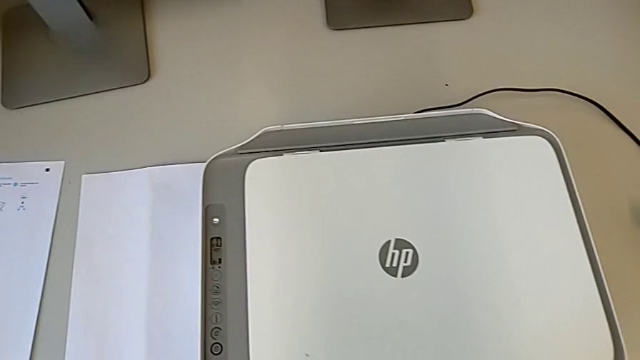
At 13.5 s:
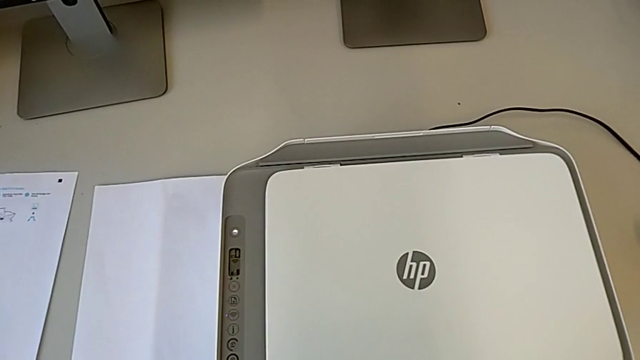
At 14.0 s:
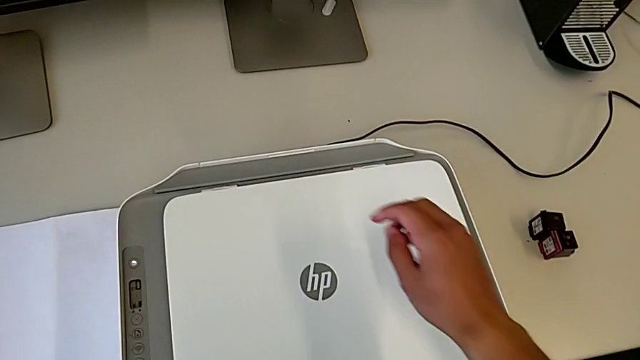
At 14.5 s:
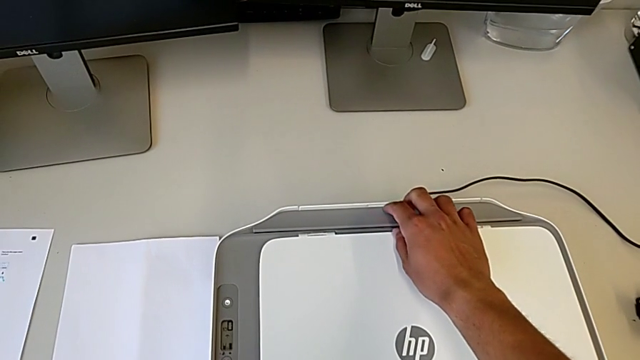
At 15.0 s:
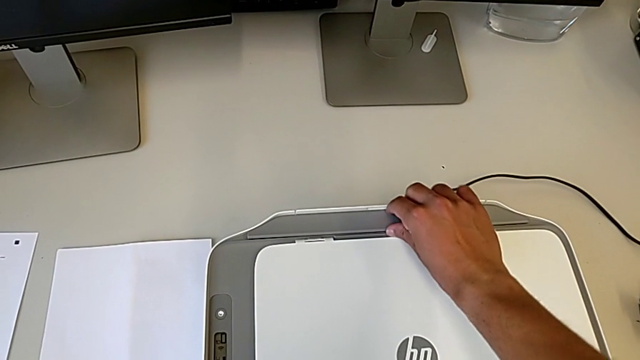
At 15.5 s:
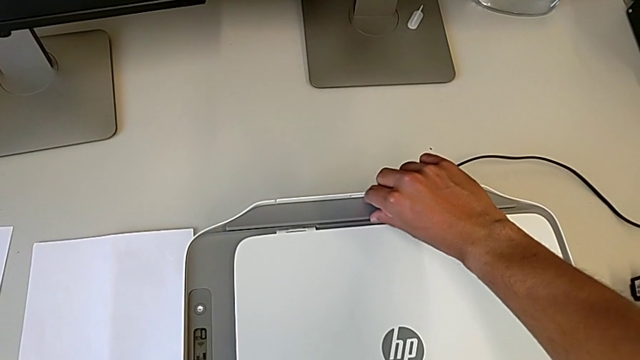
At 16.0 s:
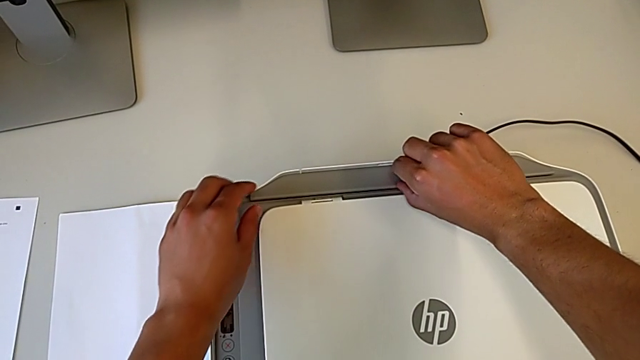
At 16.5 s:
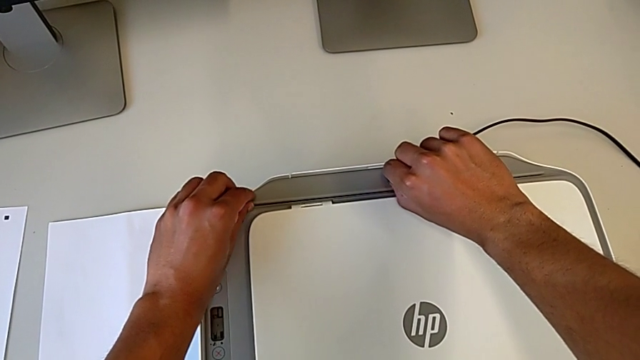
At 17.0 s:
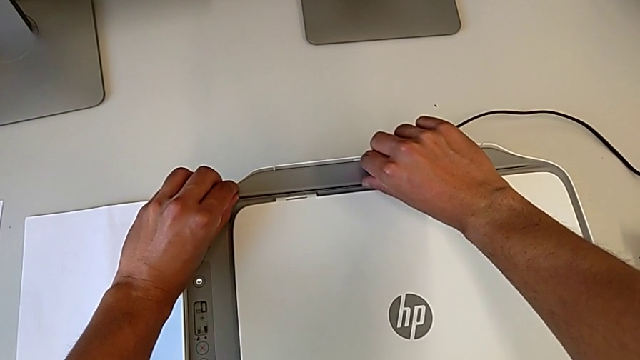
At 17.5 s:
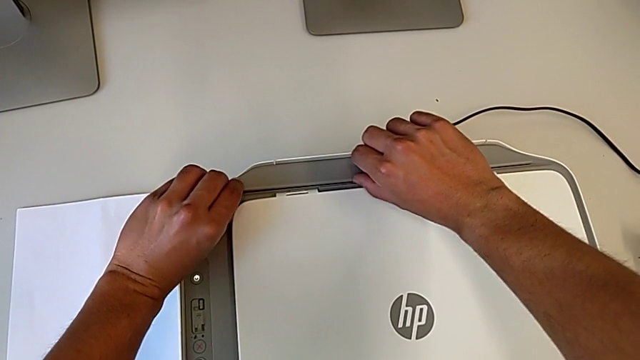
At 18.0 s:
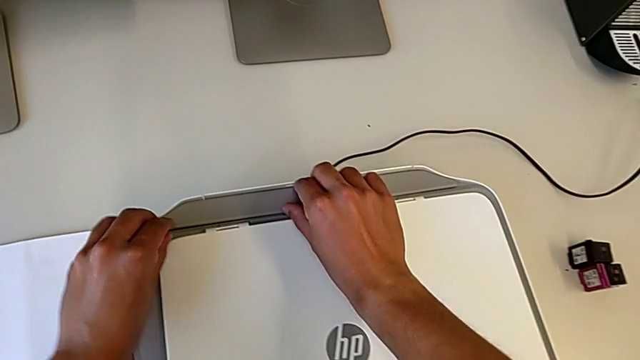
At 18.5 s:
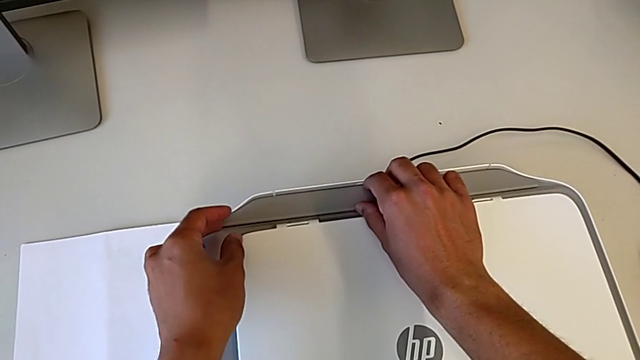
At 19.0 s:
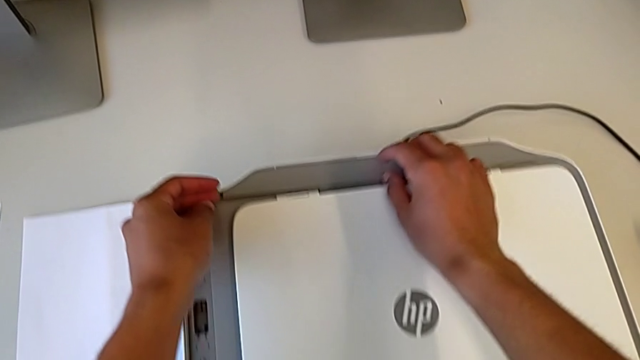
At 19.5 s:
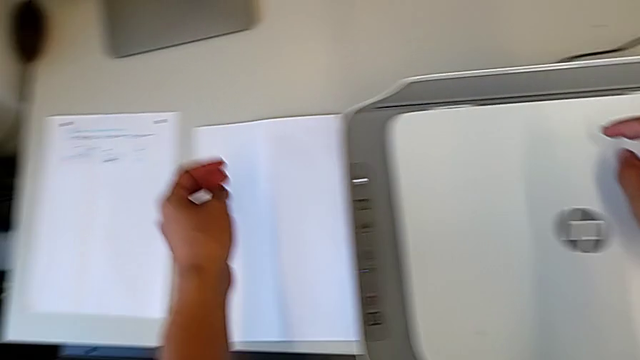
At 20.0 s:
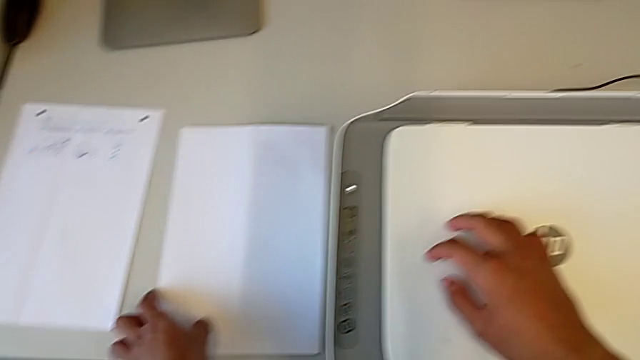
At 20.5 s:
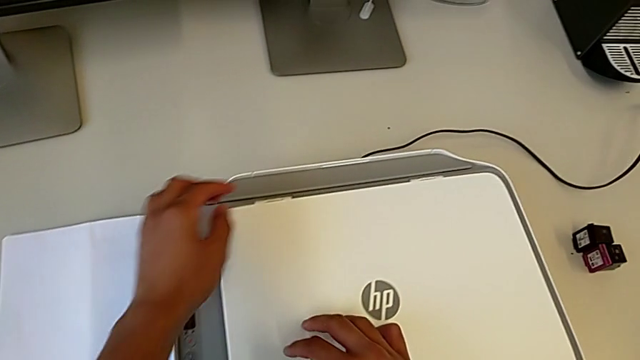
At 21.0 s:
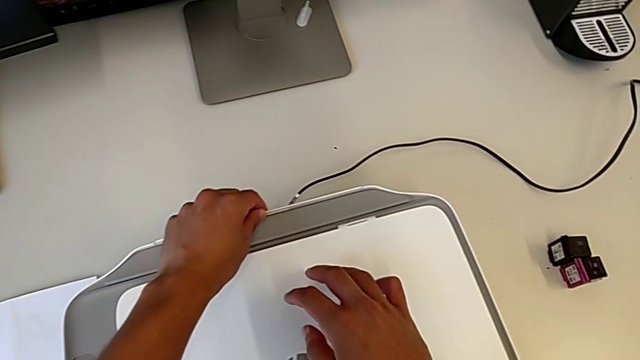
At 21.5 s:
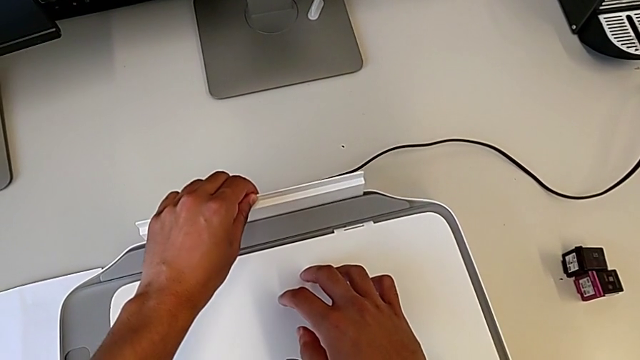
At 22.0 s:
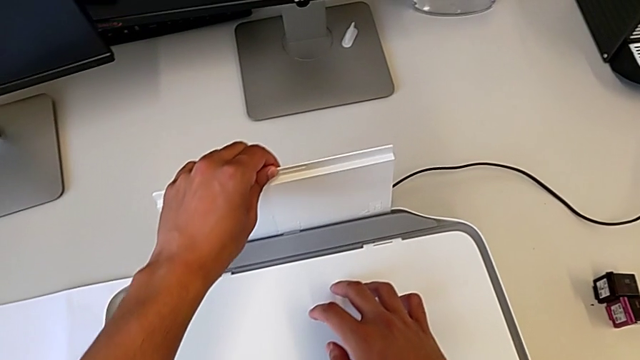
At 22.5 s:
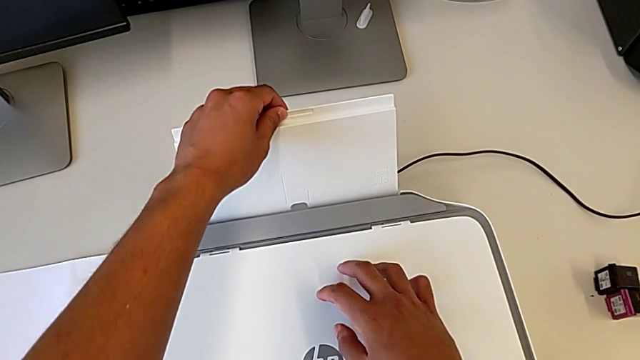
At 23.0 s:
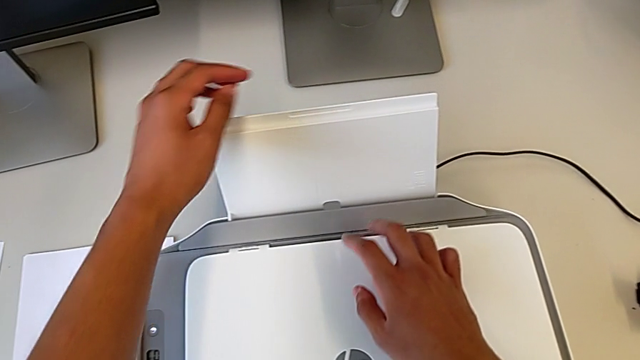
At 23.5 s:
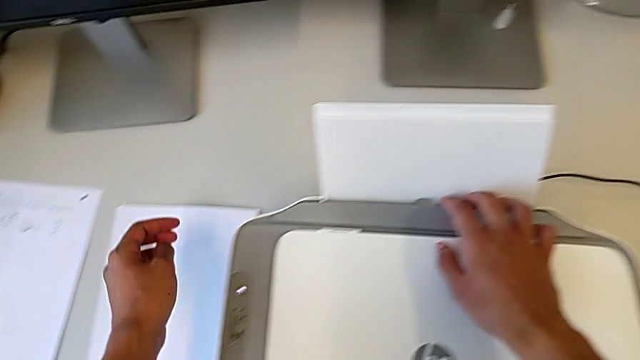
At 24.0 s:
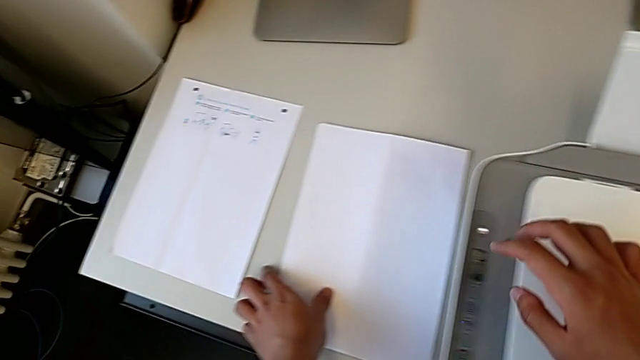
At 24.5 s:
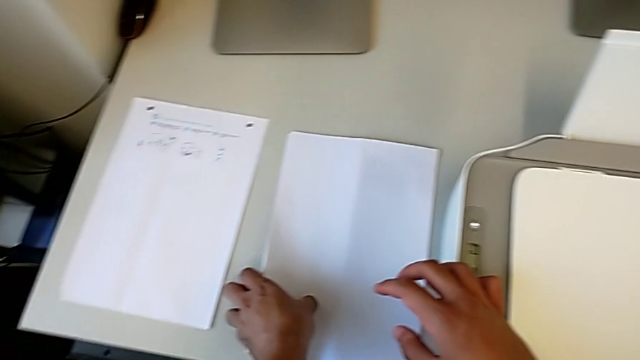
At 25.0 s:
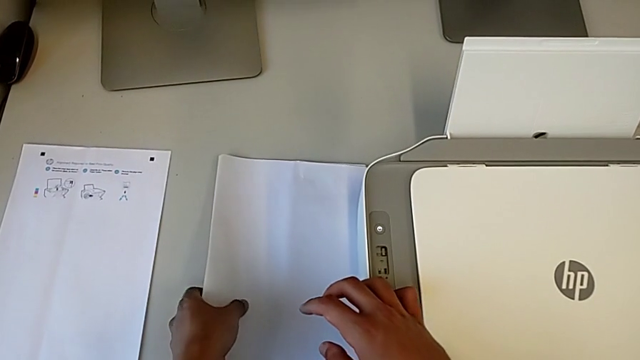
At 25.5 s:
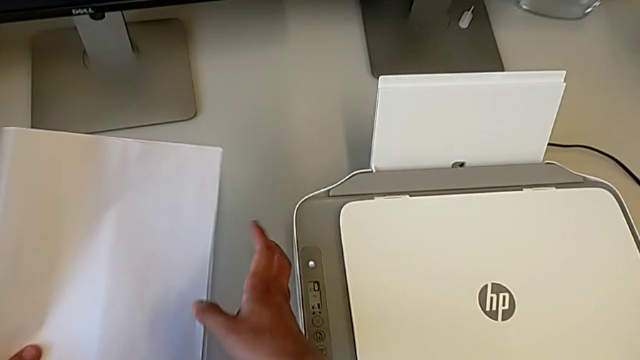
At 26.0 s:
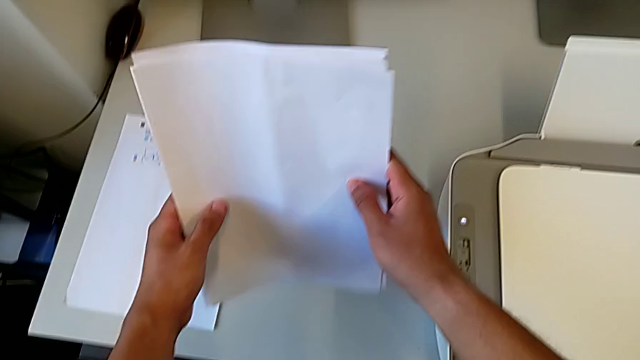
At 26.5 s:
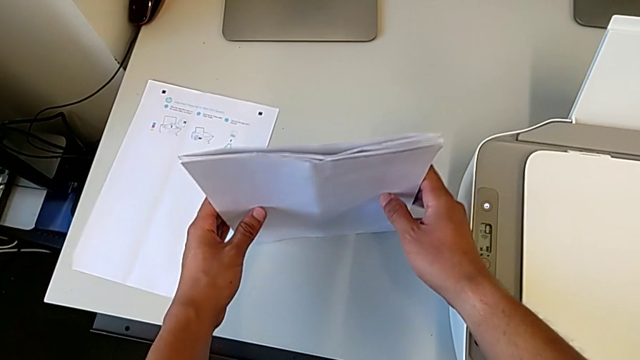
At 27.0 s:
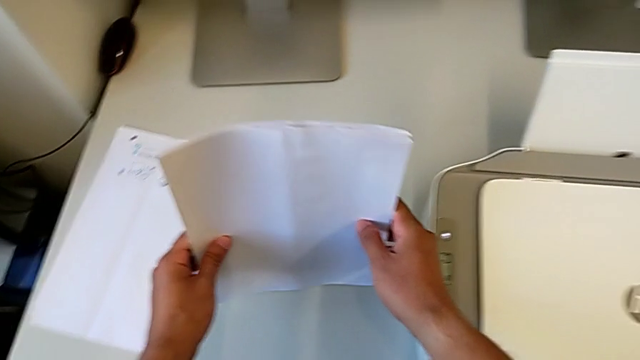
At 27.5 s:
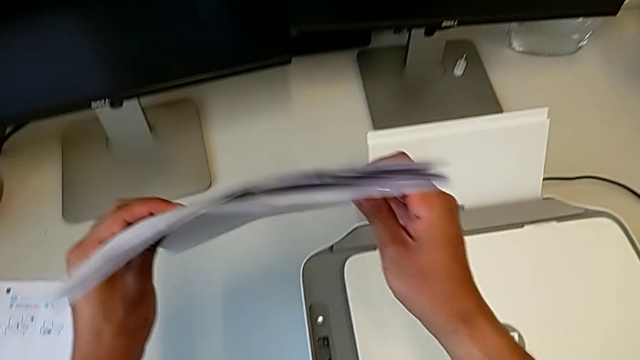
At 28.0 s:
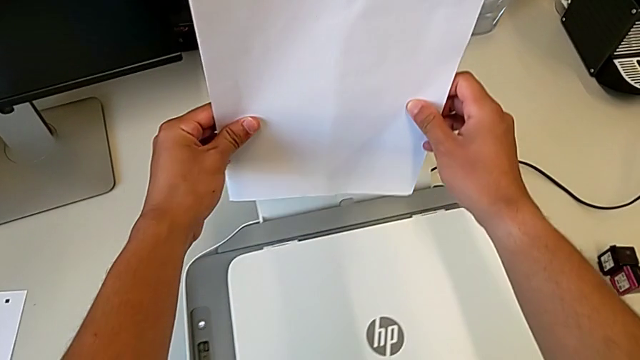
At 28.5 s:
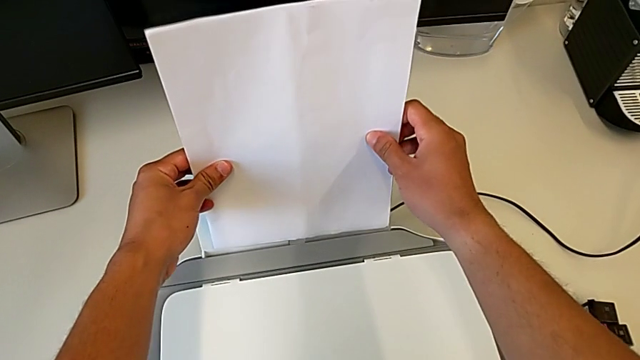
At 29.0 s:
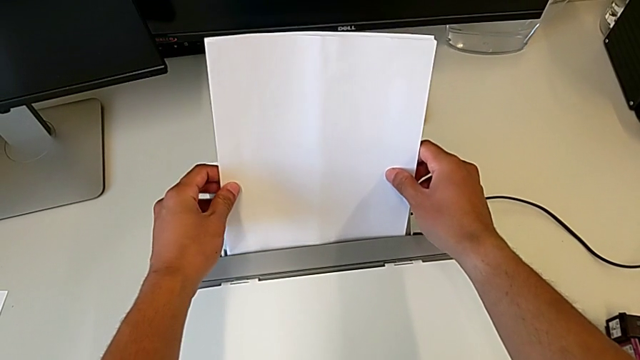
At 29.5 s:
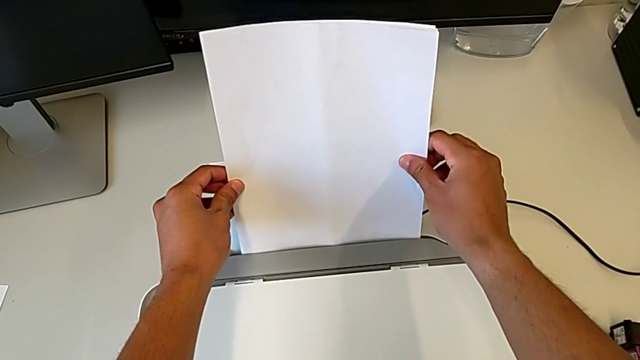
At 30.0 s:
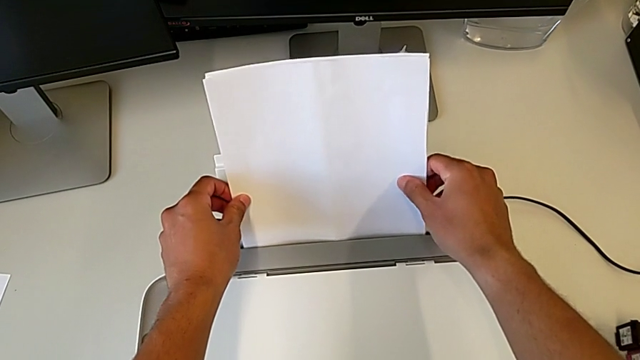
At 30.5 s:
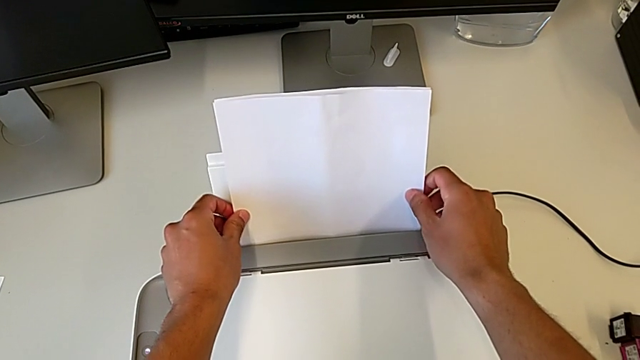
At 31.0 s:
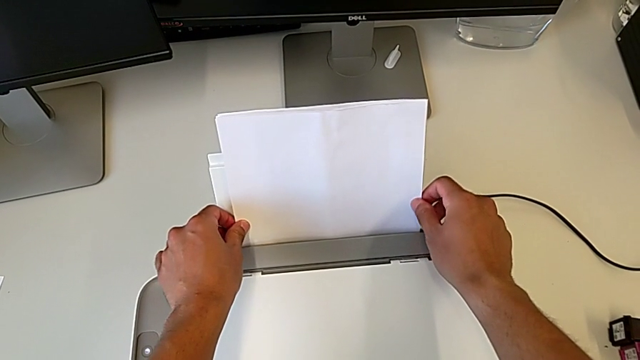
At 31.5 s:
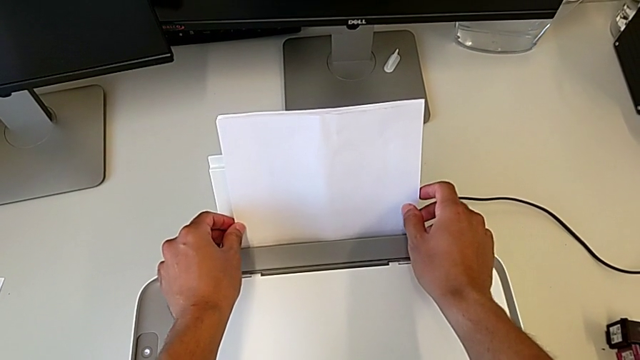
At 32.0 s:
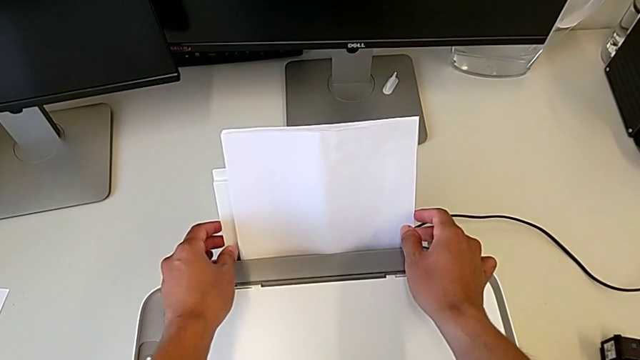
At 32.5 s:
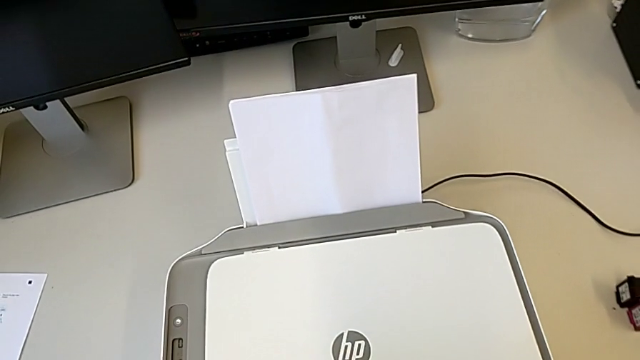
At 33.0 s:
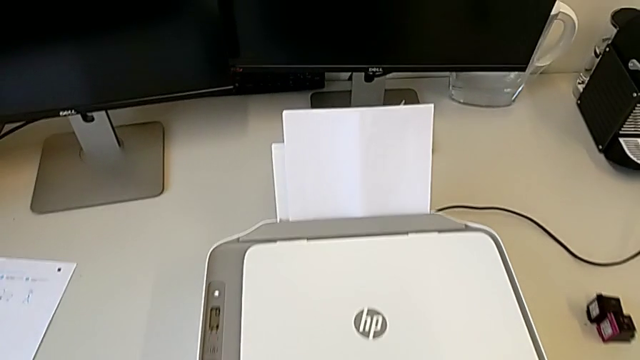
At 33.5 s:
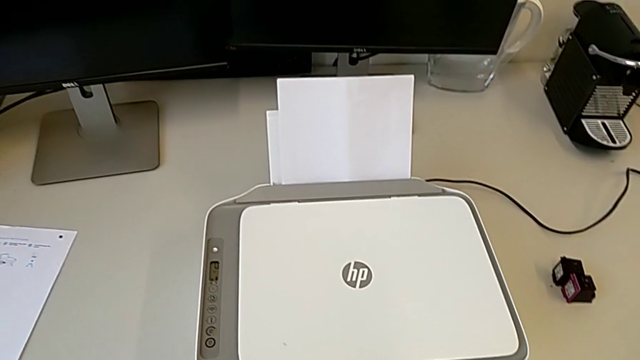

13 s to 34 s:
The camera wearer loads the paper into the printer. They grab the paper tray, wrongly grab it, trying to pull out the paper tray on the back of the printer, grab it, open it, grab the paper stack and load it.
